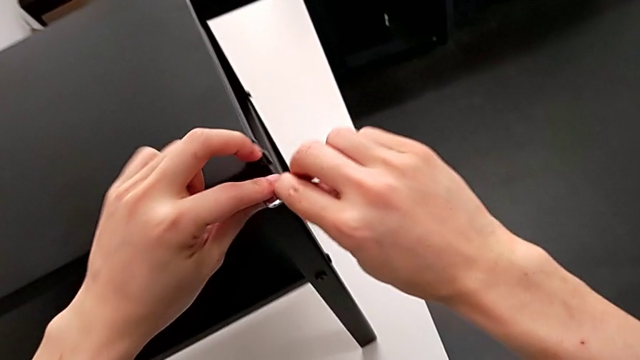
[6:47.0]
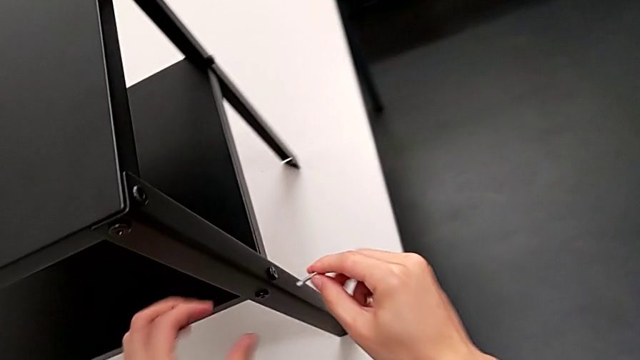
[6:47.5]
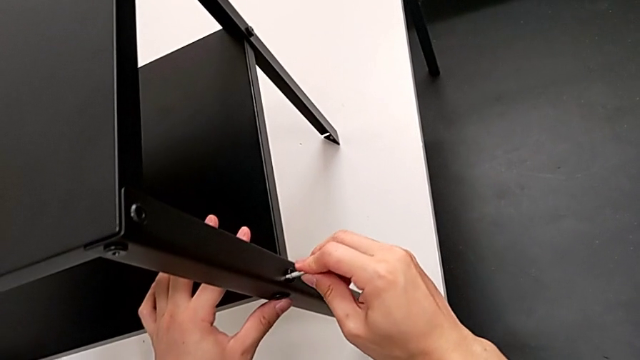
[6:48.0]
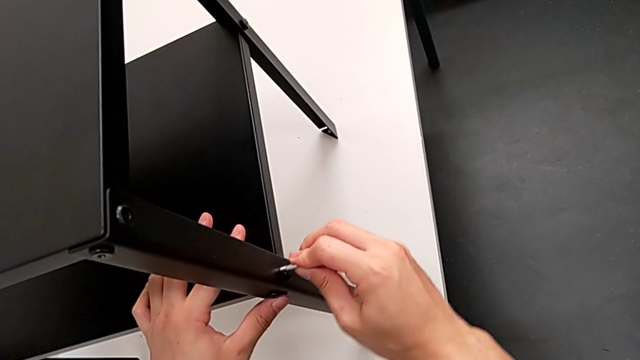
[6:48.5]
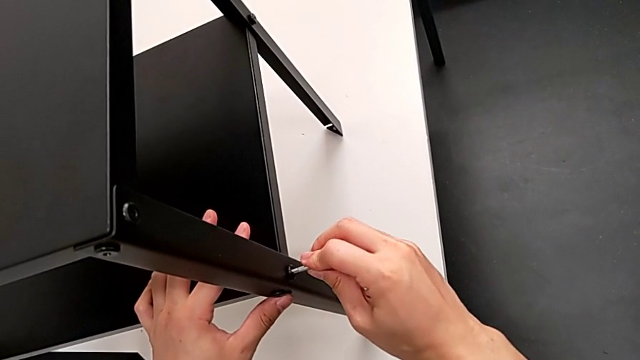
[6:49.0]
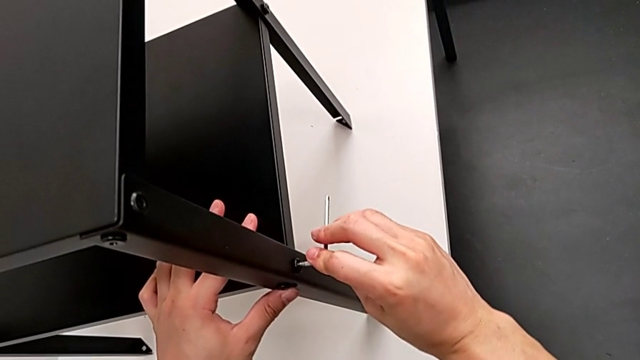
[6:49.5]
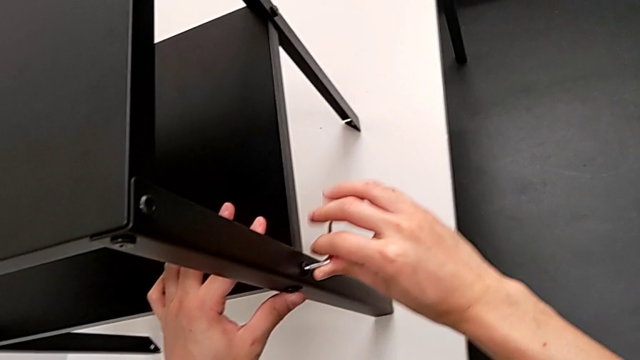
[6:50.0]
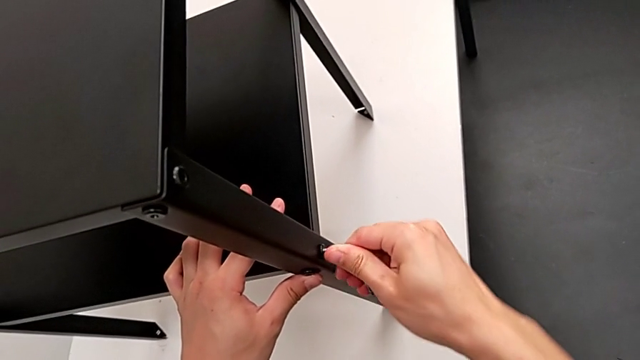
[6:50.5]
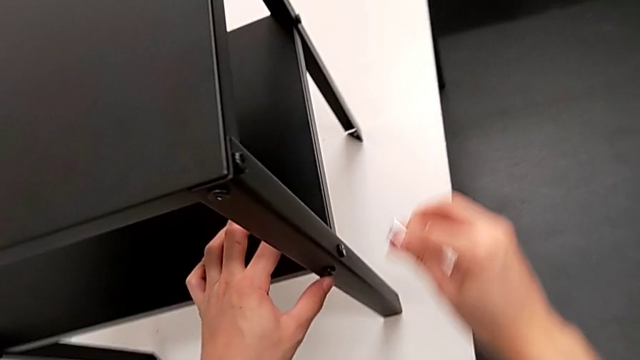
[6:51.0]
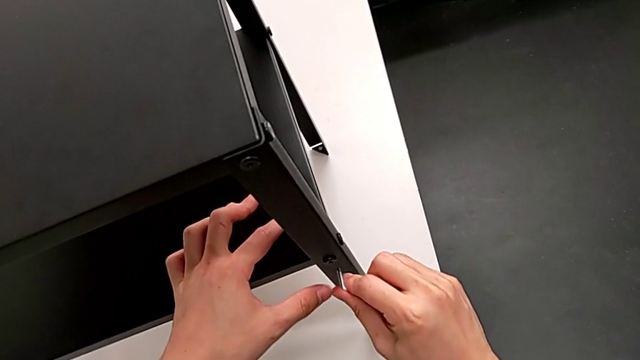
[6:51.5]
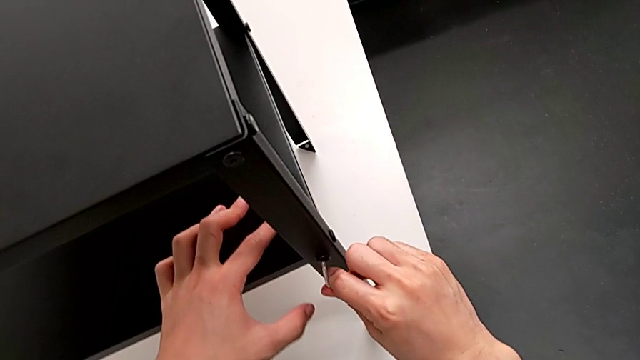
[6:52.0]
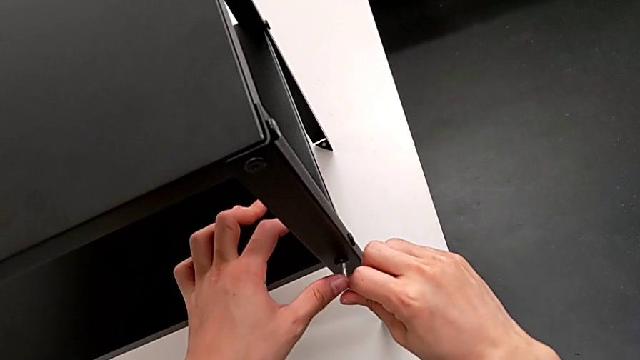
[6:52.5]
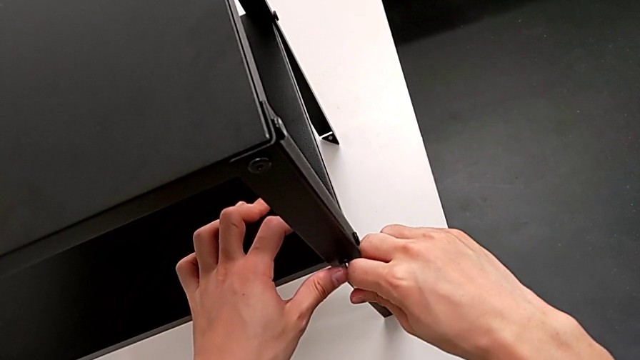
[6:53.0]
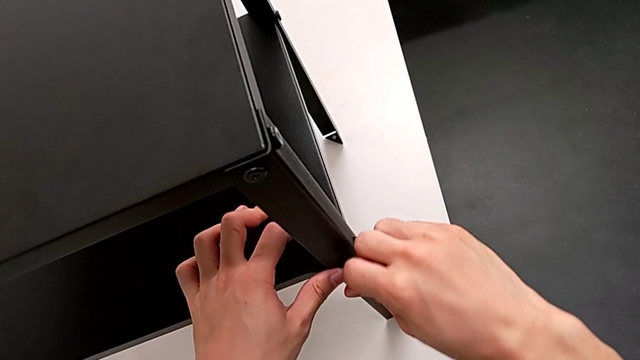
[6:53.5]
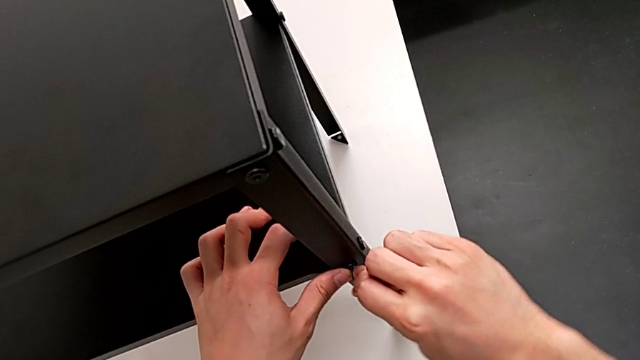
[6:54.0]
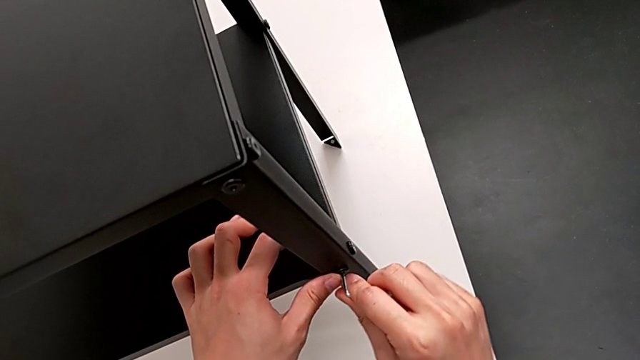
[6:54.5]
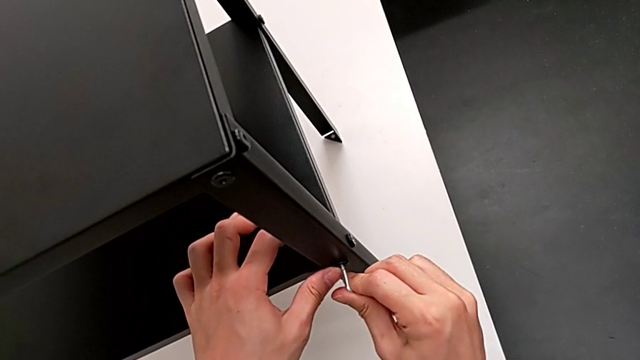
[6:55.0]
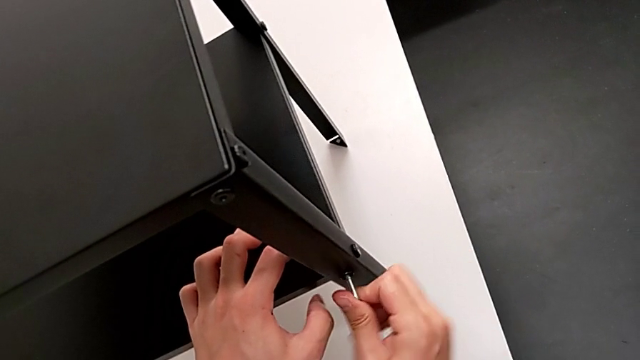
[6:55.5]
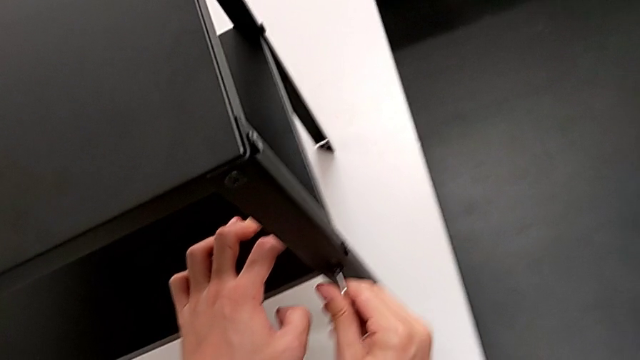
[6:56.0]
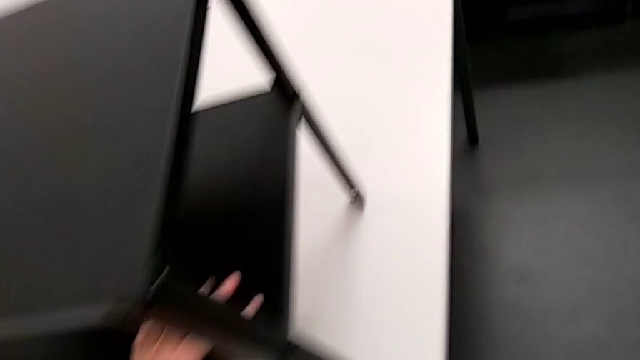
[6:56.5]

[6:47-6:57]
The camera wearer is tightening the hex socket heads. They insert the Allen wrench, screw the hex socket head, withdraw the Allen wrench, insert the Allen wrench, screw the hex socket head and withdraw the Allen wrench.

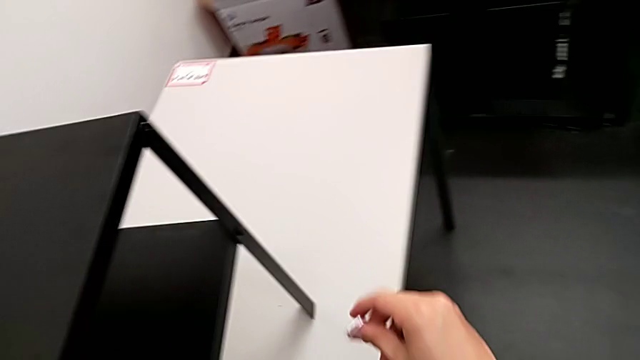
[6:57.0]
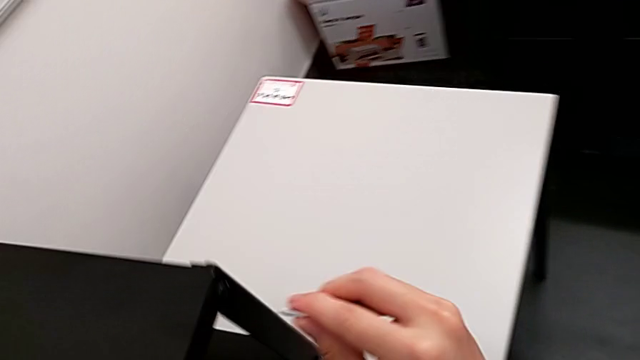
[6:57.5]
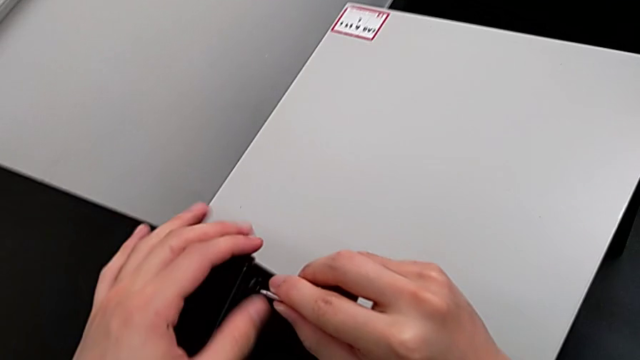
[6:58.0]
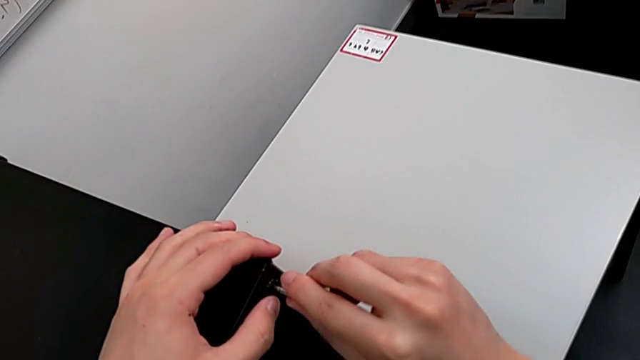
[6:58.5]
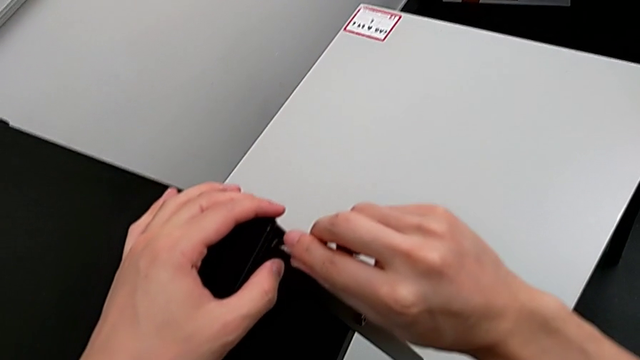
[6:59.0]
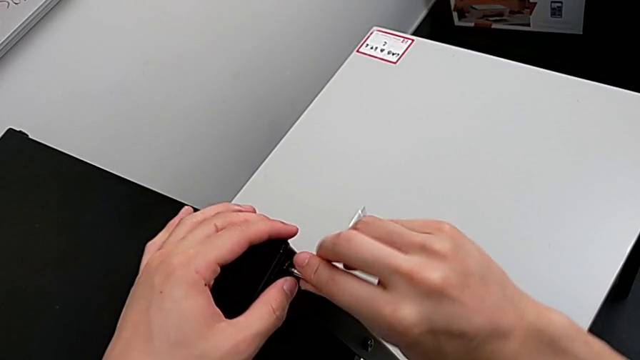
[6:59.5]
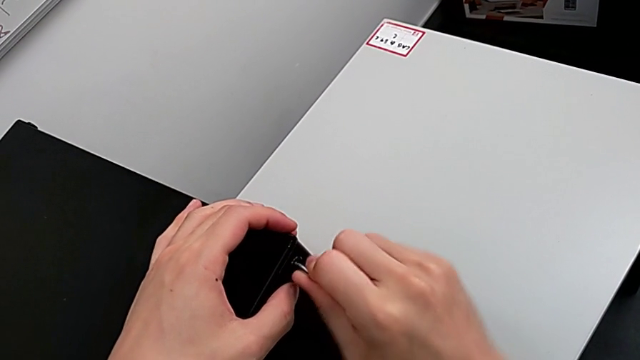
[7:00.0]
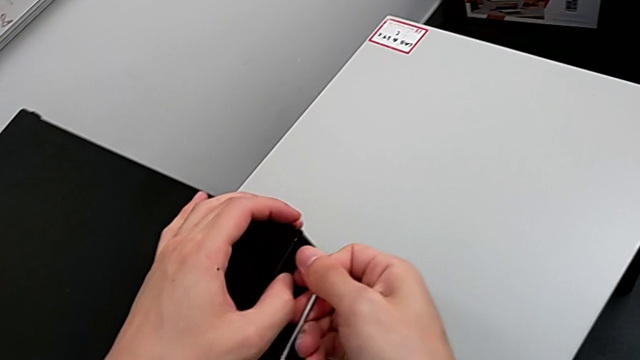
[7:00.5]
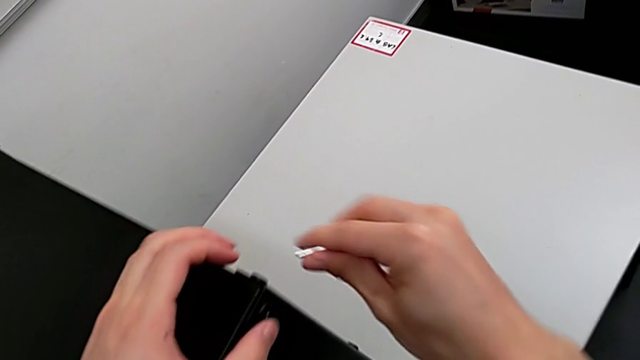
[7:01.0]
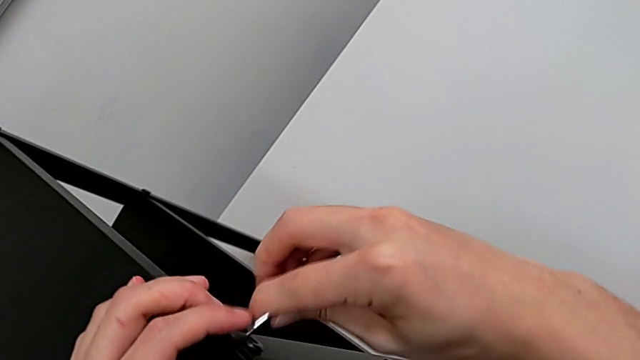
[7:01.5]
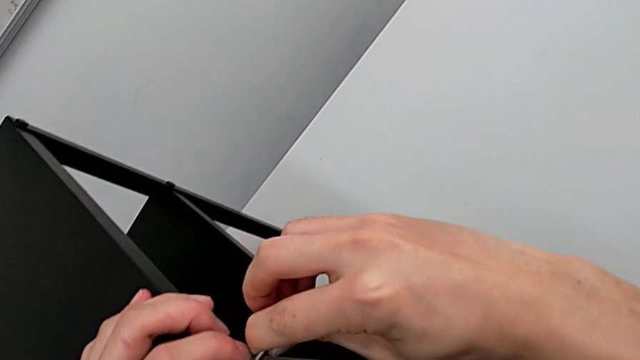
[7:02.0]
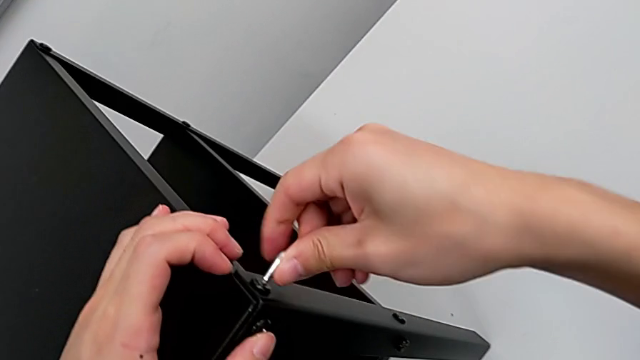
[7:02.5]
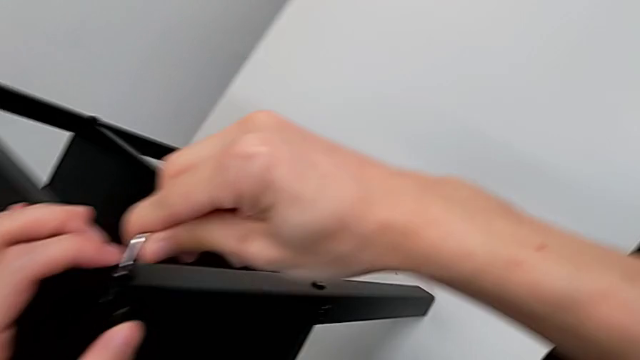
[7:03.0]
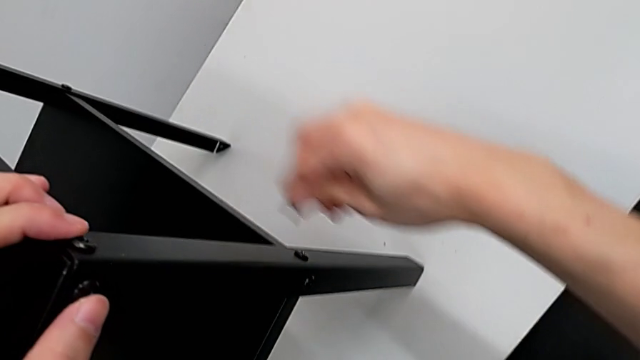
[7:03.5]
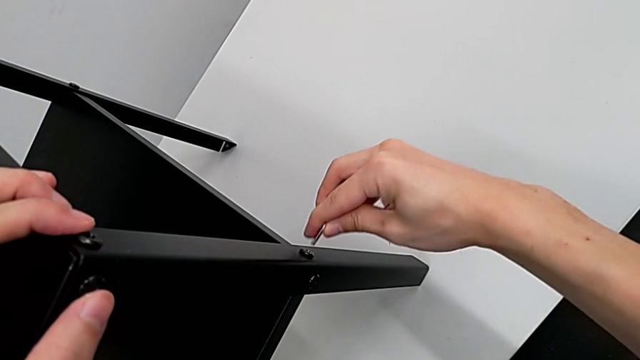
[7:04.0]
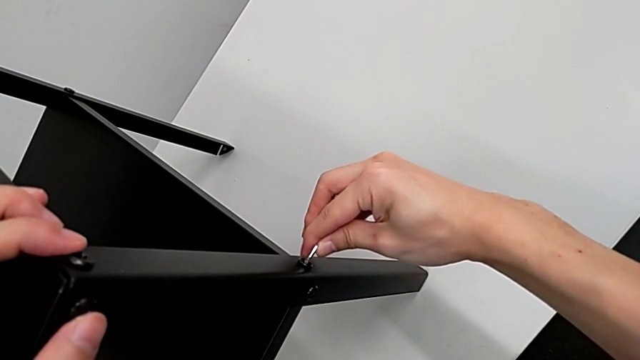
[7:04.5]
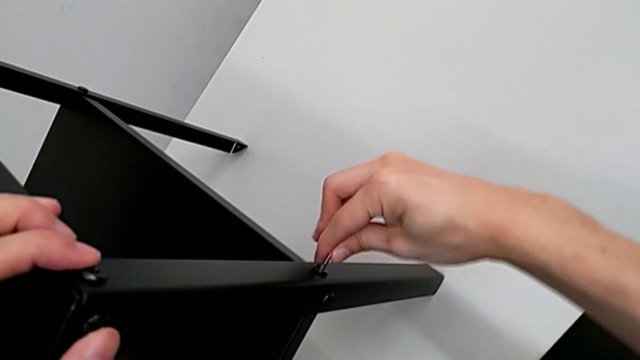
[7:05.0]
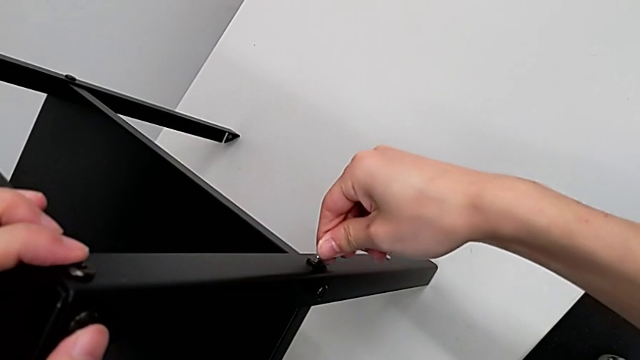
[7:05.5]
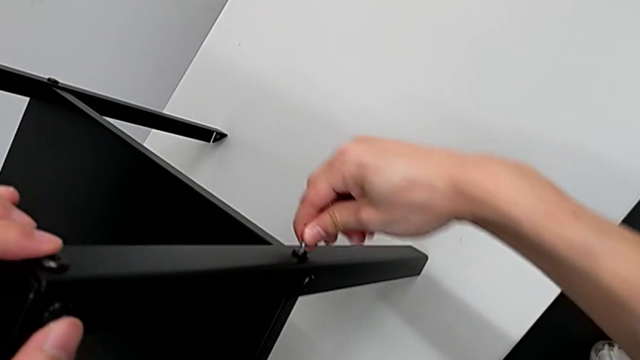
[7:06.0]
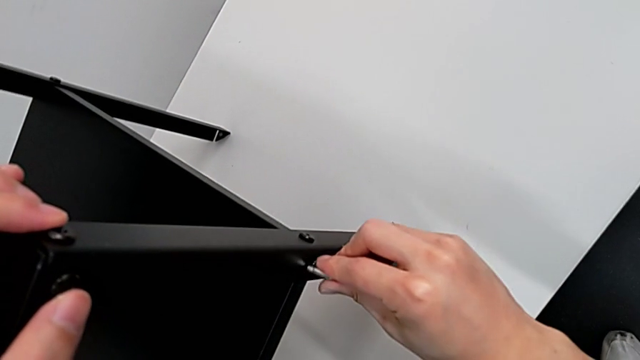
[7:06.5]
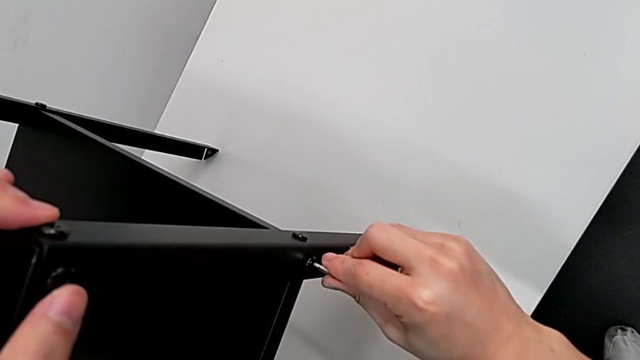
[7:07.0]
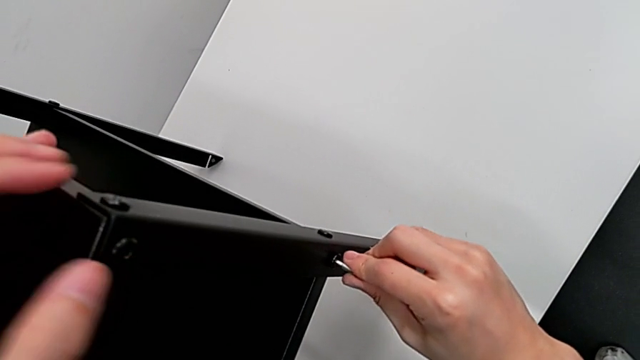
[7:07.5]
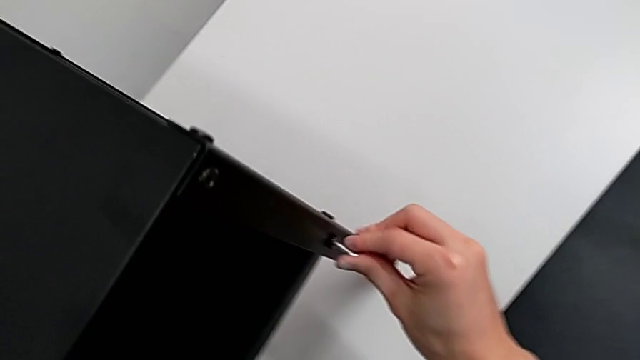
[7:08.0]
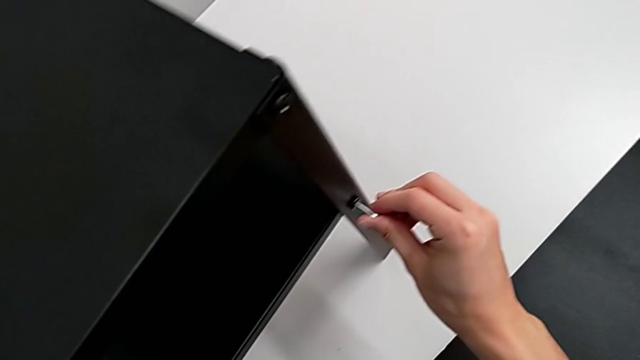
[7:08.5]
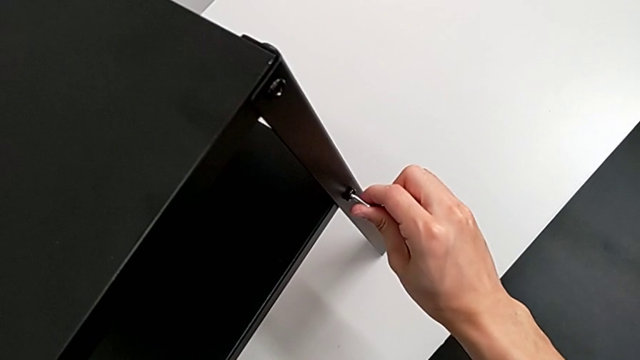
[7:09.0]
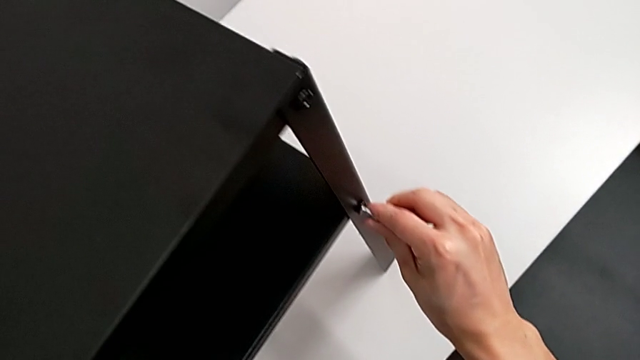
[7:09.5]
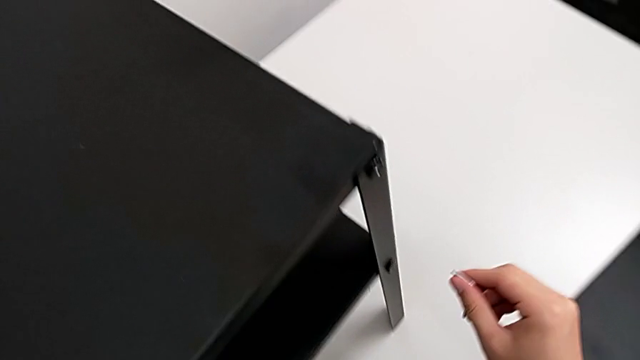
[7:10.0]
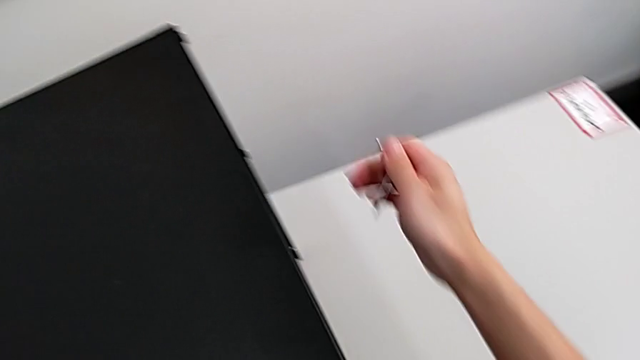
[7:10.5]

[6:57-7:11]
The camera wearer is tightening the hex socket heads. They insert the Allen wrench, screw the hex socket head, withdraw the Allen wrench, insert the Allen wrench, screw the hex socket head, withdraw the Allen wrench, insert the Allen wrench, screw the hex socket head, withdraw the Allen wrench, insert the Allen wrench, screw the hex socket head, withdraw the Allen wrench and grab the nightstand.
